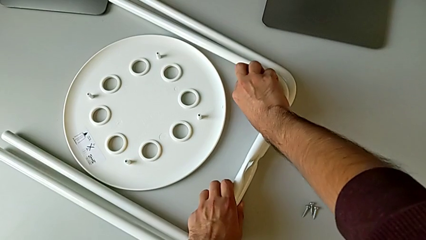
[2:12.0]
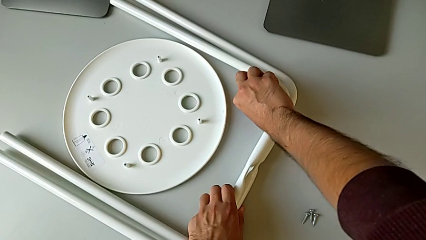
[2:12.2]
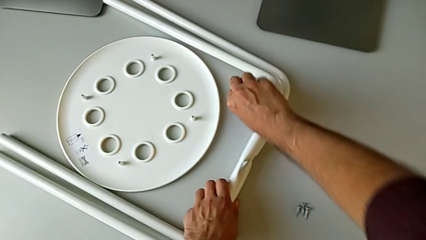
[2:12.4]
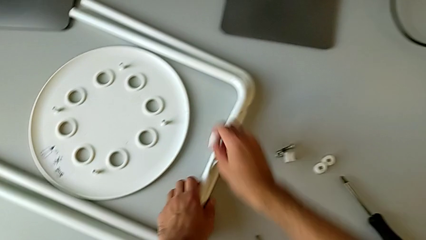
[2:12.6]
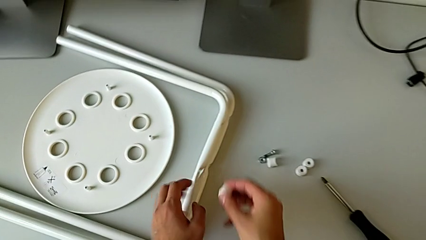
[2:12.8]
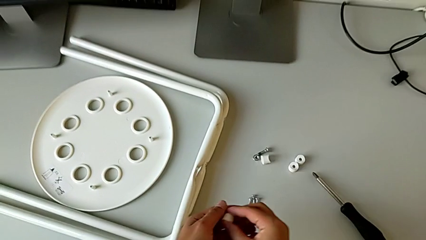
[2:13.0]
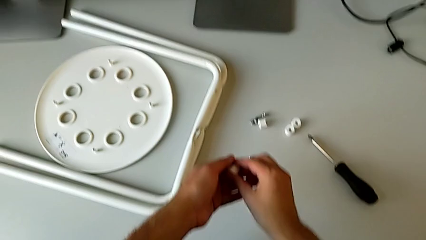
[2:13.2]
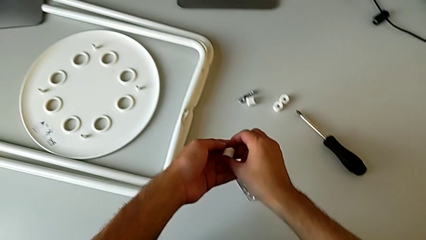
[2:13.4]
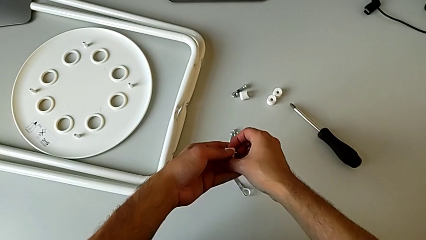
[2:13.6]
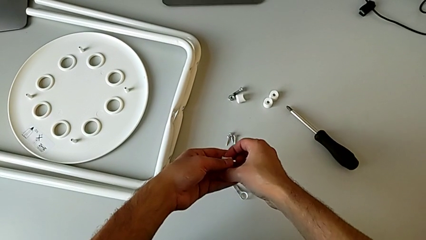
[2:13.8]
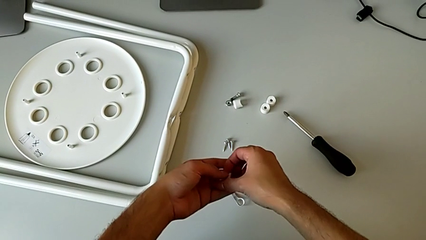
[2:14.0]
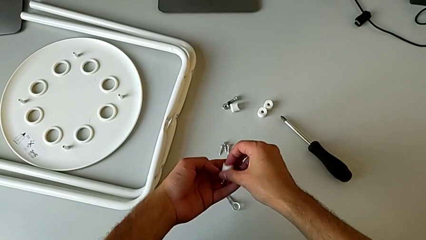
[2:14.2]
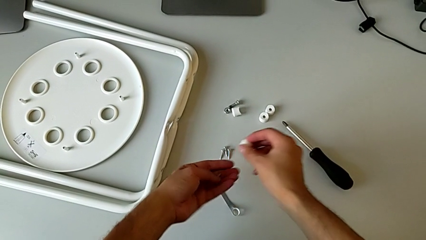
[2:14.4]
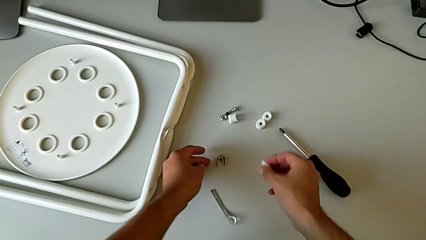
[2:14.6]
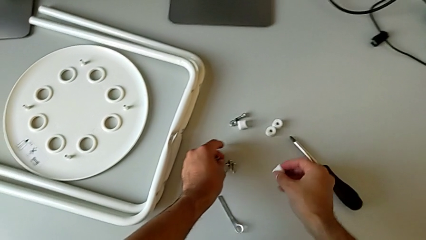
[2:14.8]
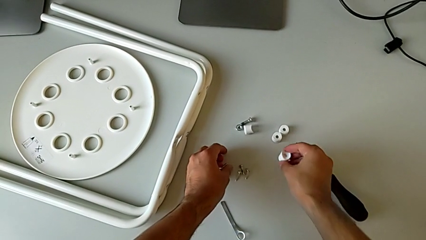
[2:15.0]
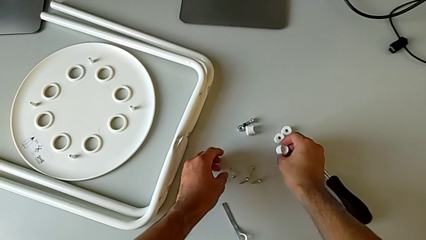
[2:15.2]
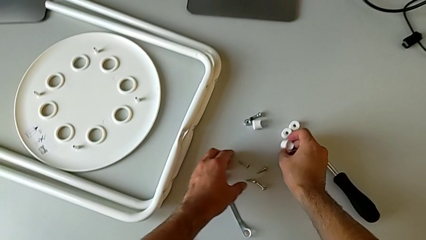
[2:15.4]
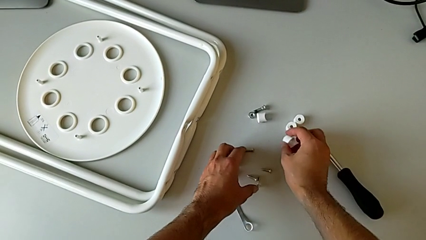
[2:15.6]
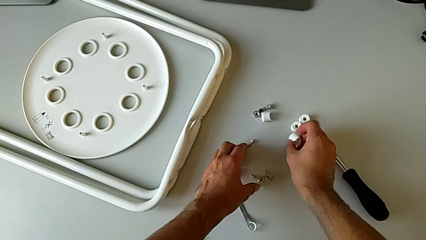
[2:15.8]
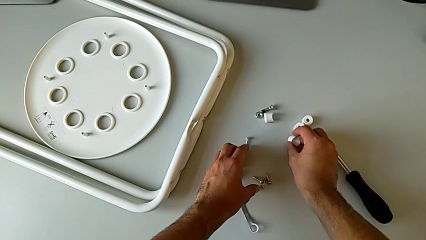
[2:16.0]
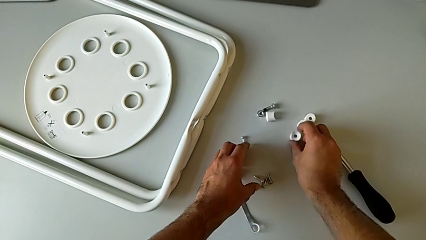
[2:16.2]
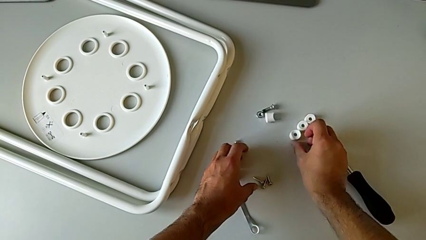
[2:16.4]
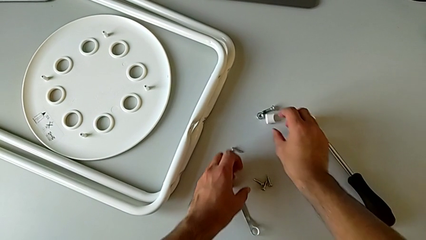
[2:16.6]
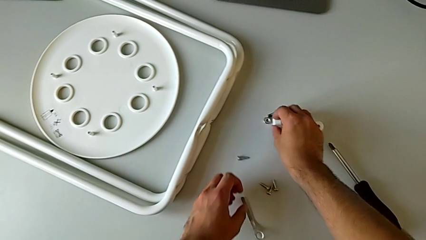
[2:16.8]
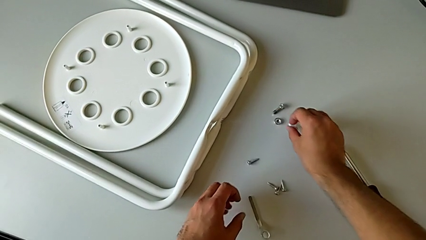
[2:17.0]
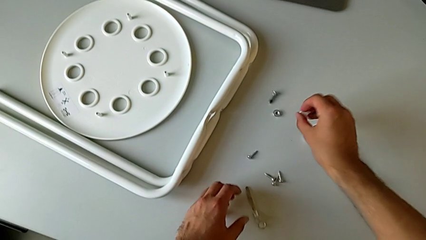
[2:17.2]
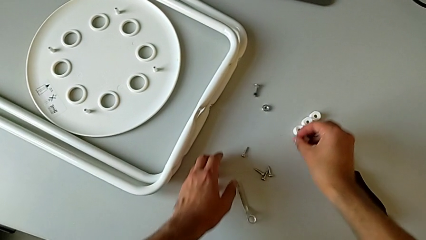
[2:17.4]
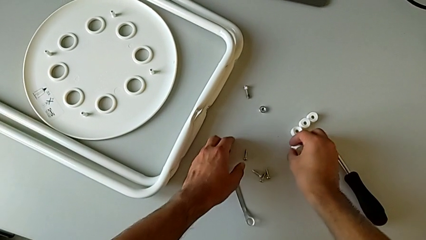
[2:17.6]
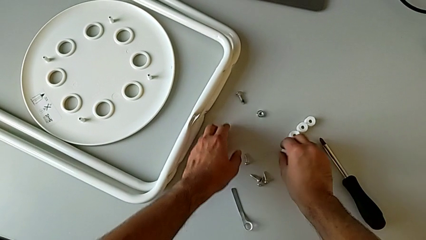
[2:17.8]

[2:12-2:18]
The camera wearer is removing the legs of the chair and arranging the parts of the chair. They place the leg with the left hand, grab the washer with the right hand, withdraw the screw, place it, place the washer, grab it and place it.
